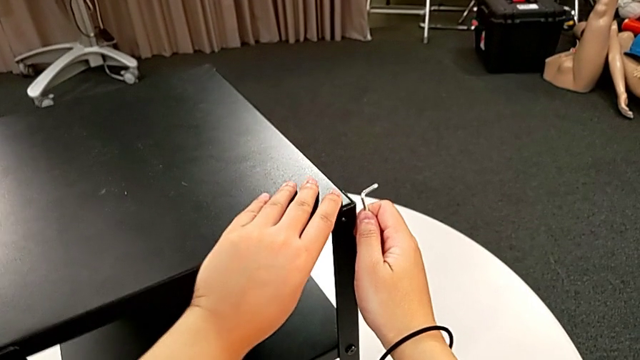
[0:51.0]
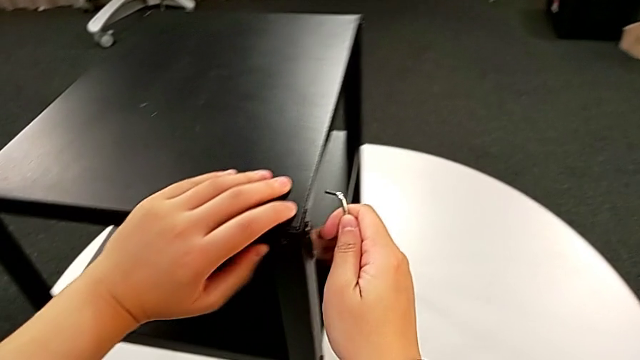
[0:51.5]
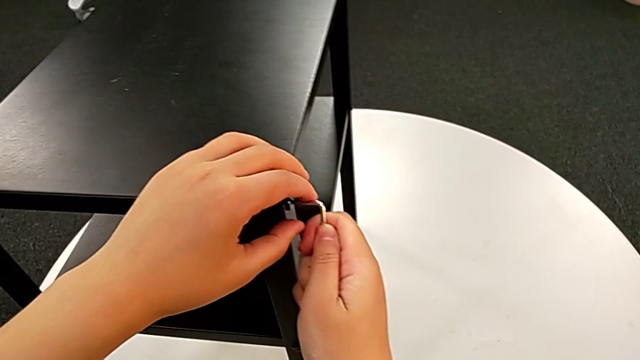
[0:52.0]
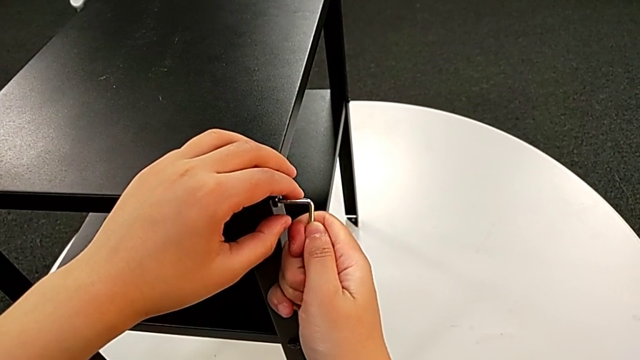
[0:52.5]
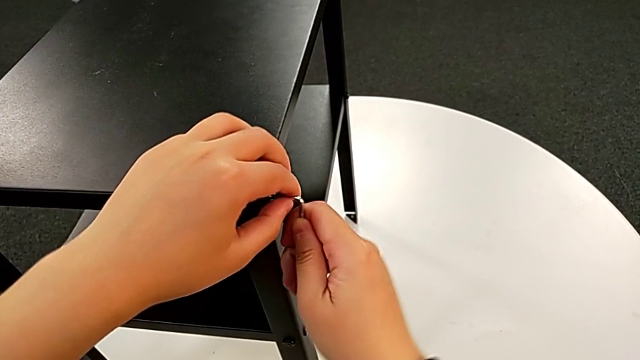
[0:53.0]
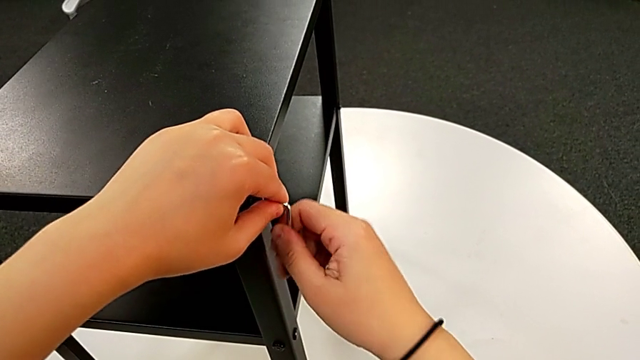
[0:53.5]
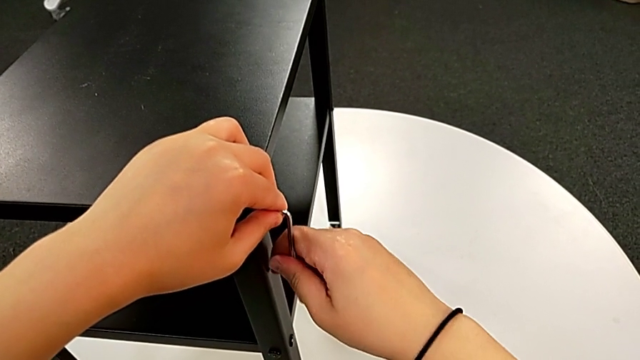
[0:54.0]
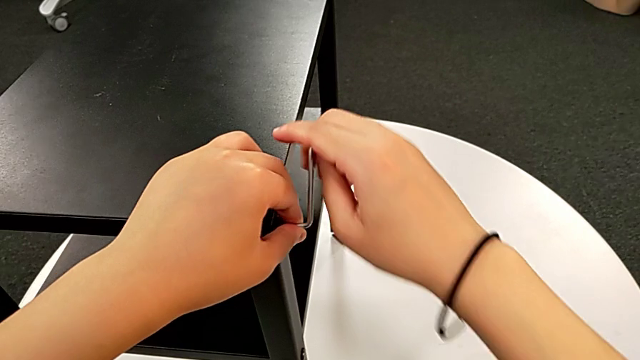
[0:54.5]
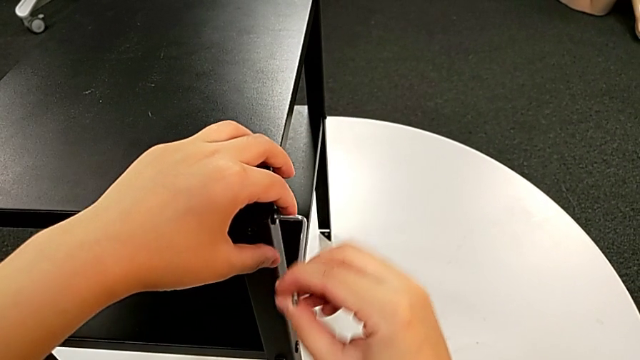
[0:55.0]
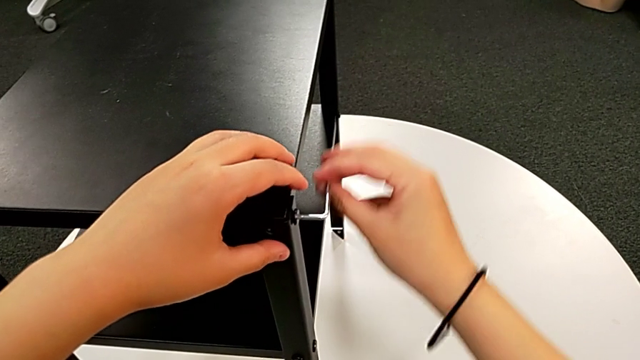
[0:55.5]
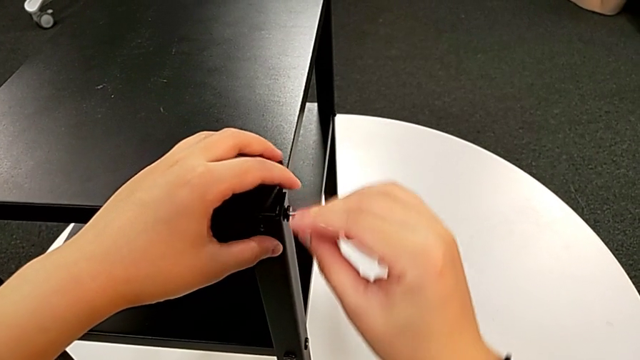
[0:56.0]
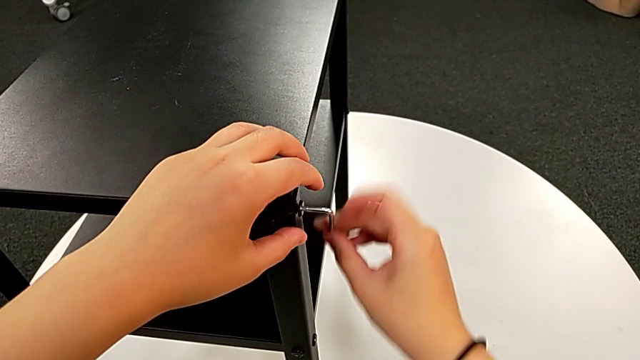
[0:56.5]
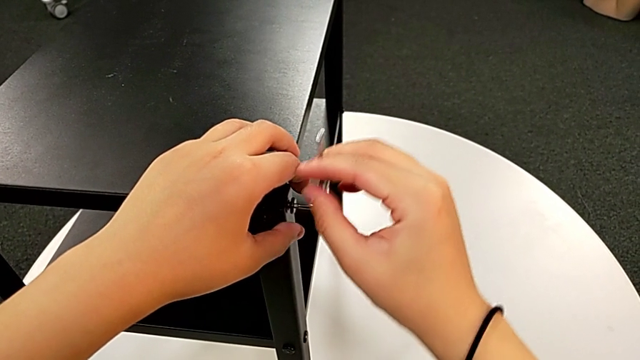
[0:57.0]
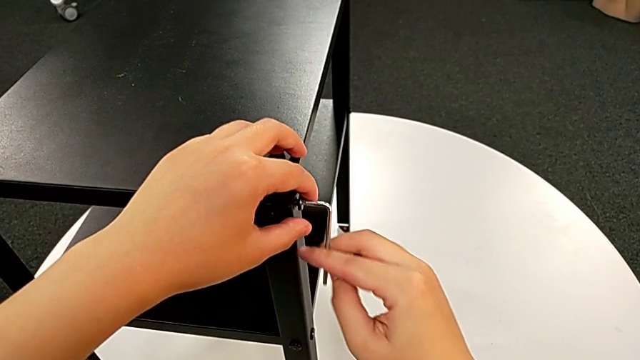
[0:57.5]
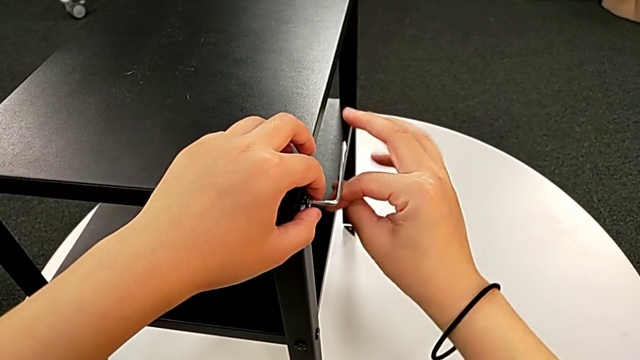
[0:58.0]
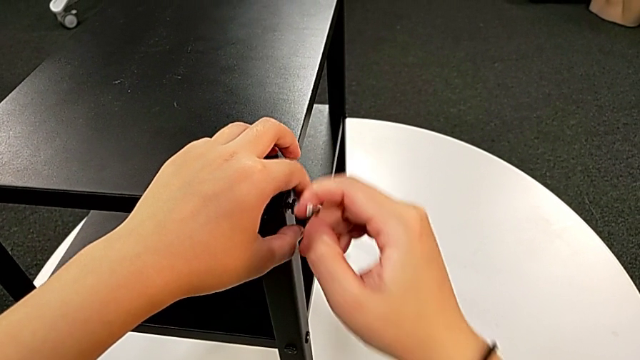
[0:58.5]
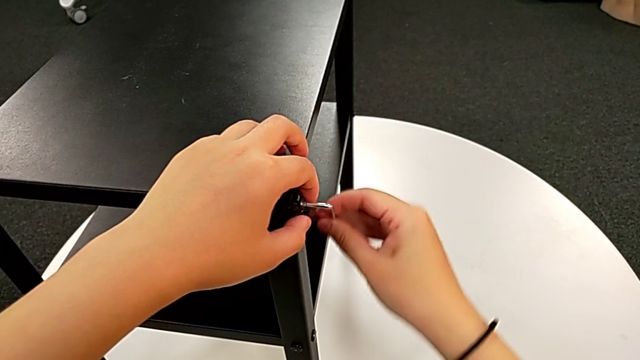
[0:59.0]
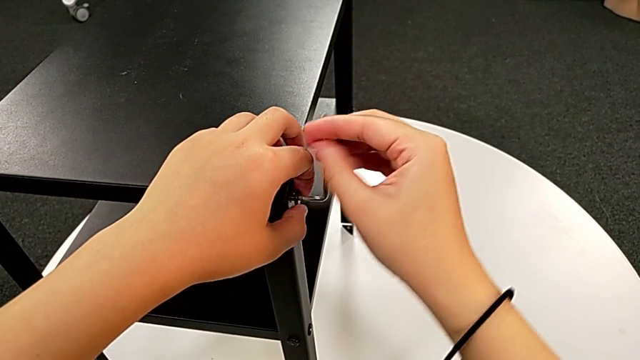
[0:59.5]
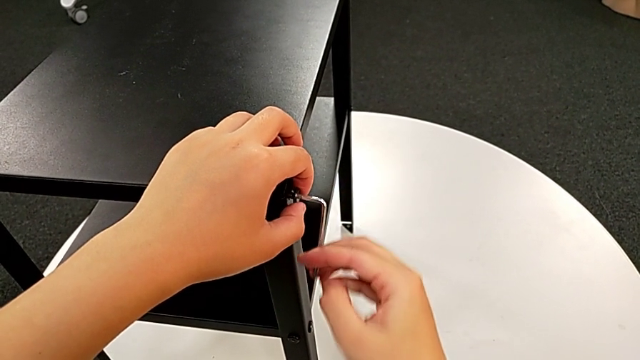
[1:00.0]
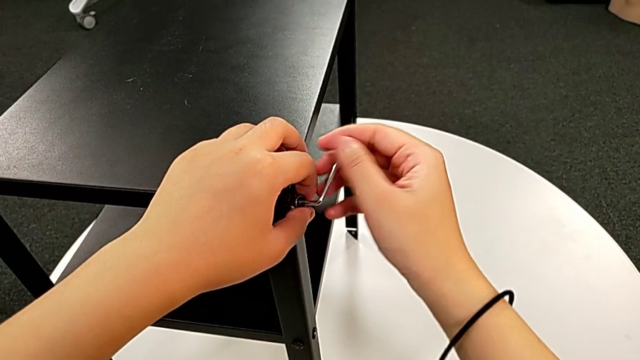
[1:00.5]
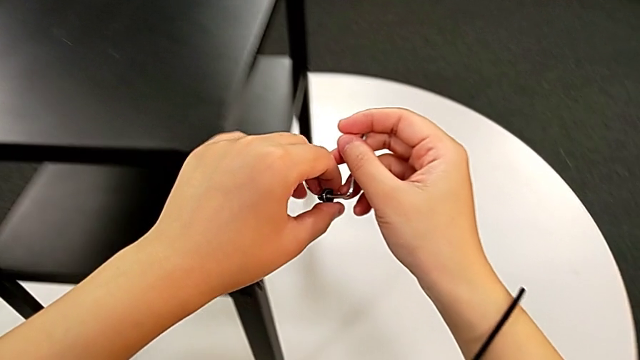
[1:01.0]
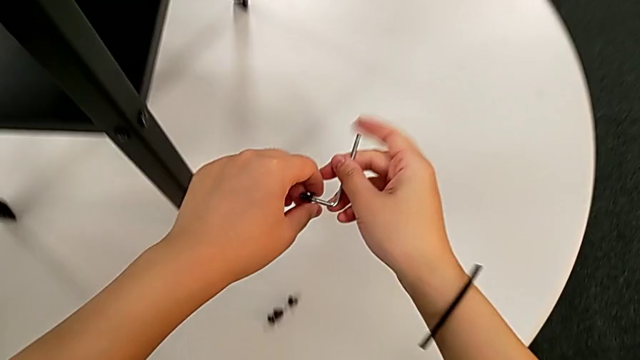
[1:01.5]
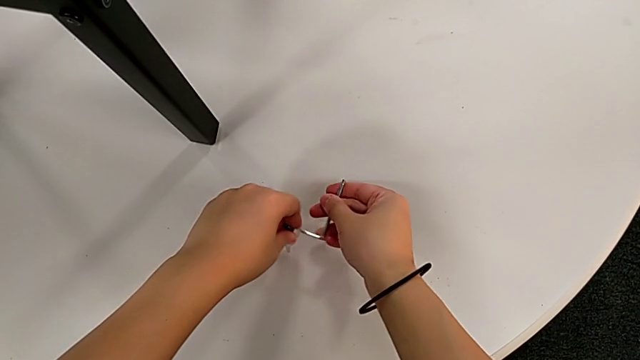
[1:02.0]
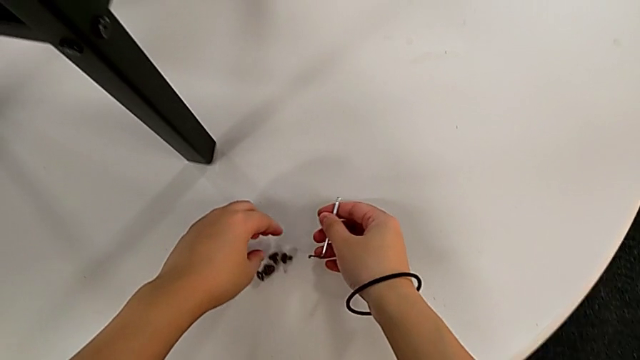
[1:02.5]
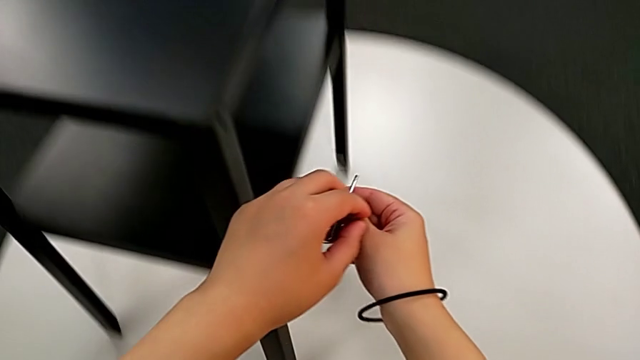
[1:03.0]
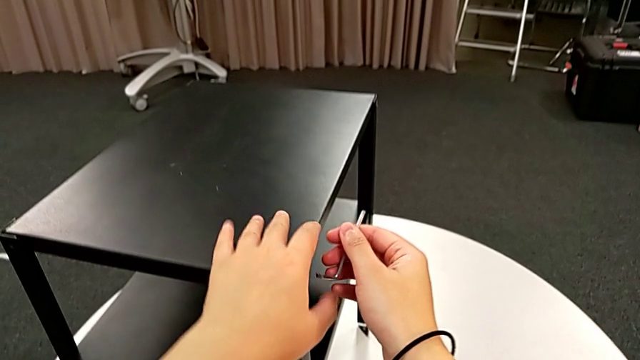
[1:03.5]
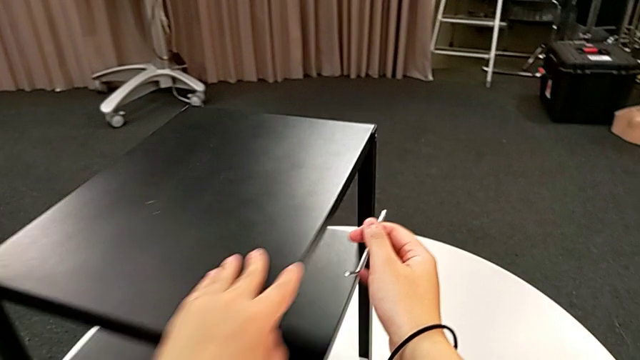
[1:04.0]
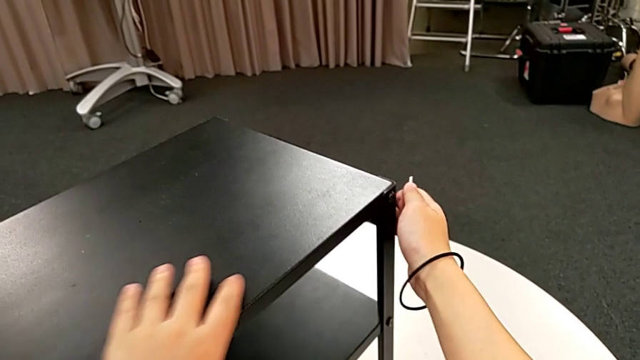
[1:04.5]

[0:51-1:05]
The camera wearer is disassembling the upper tray. They rotate the nightstand, insert the Allen wrench, unscrew the hex socket head, withdraw the Allen wrench, disassemble the hex socket head, place it, approach the nightstand and rotate it.

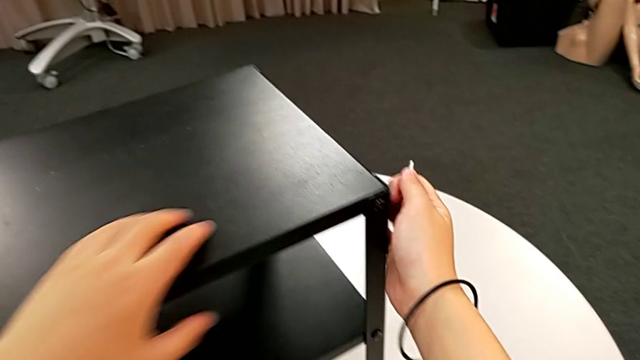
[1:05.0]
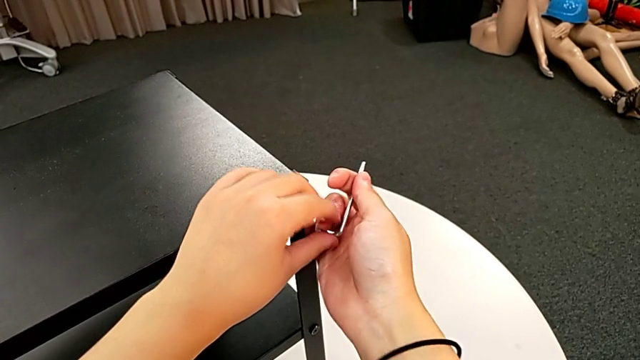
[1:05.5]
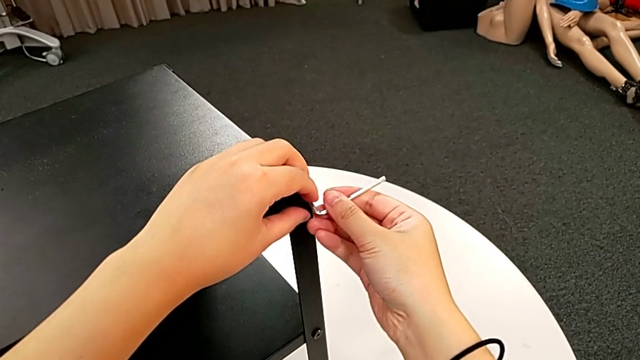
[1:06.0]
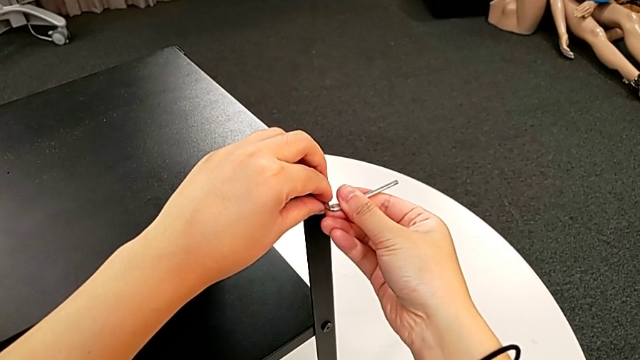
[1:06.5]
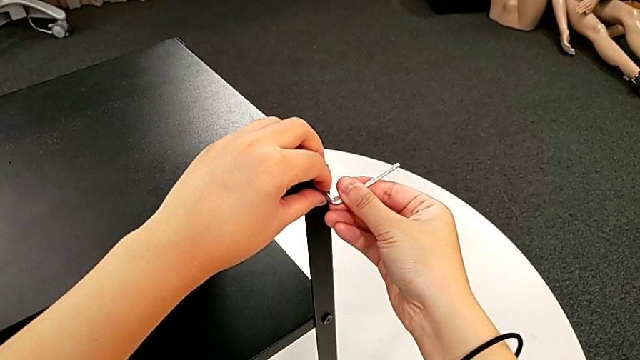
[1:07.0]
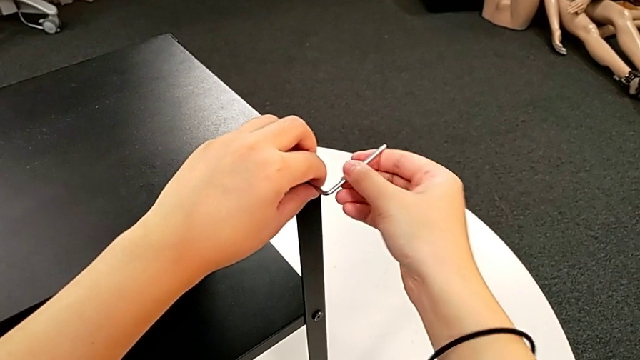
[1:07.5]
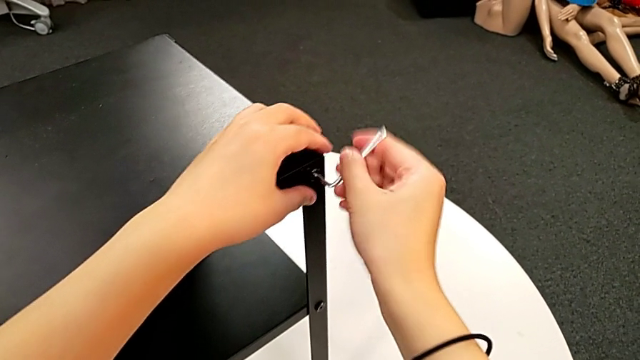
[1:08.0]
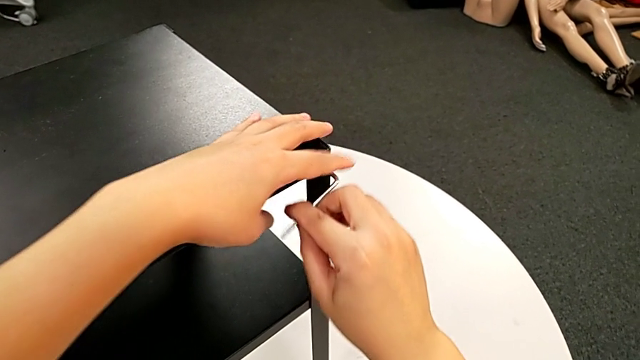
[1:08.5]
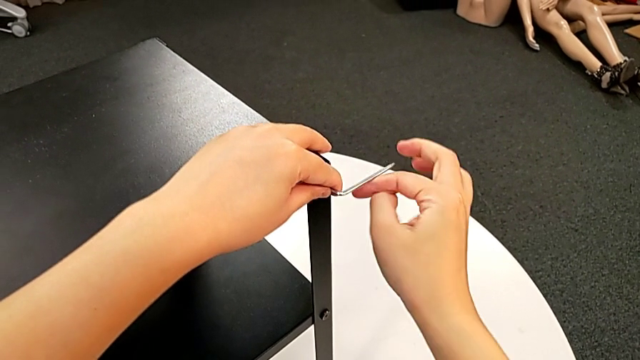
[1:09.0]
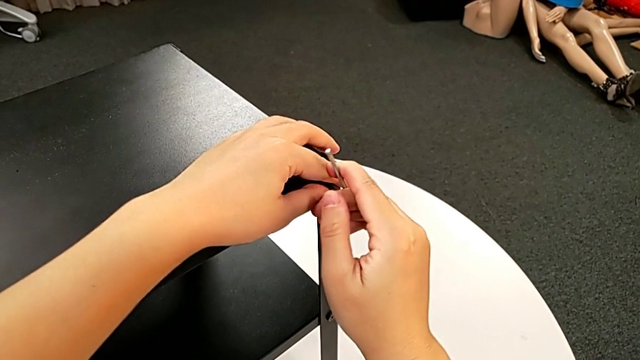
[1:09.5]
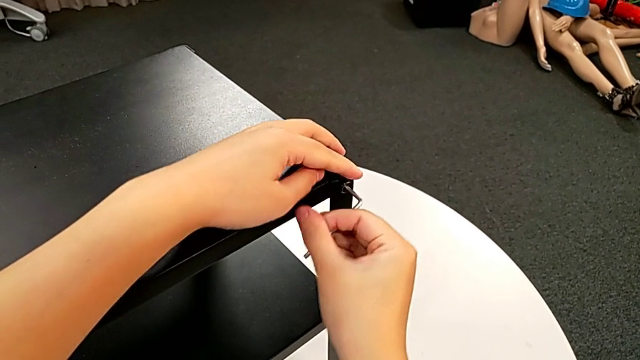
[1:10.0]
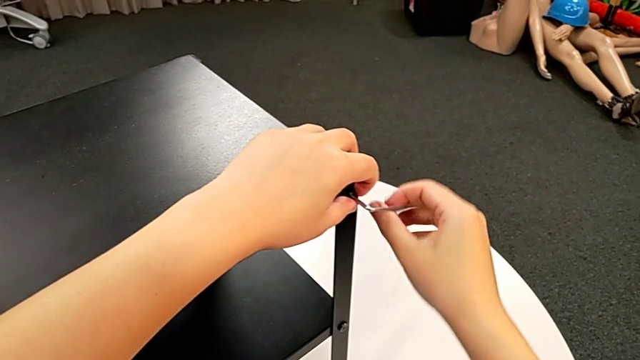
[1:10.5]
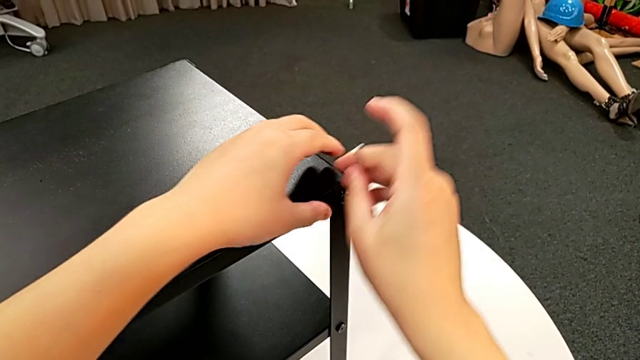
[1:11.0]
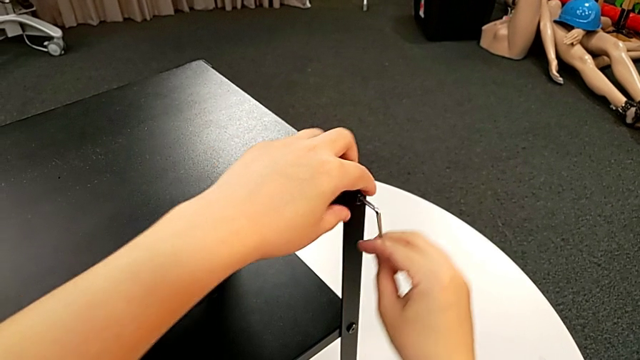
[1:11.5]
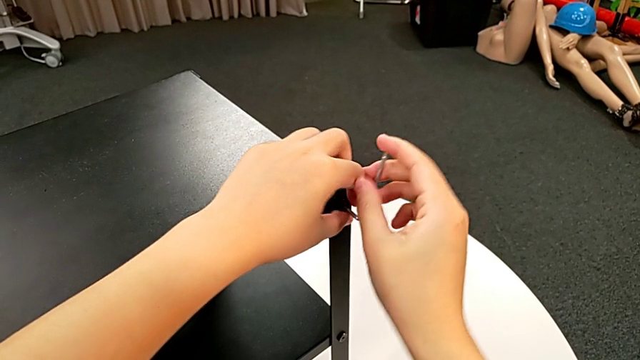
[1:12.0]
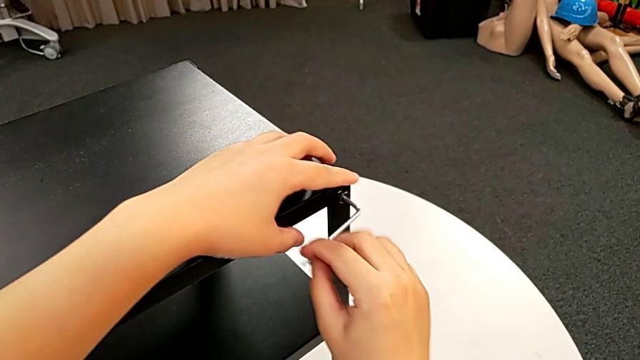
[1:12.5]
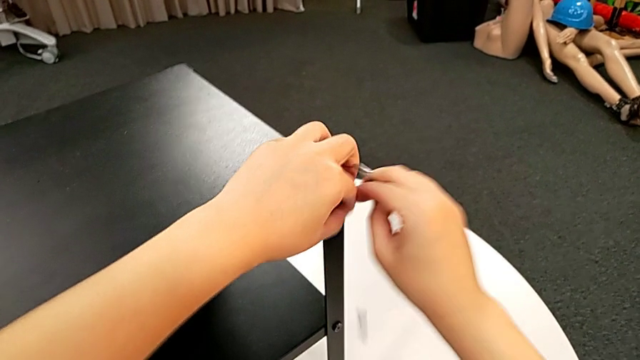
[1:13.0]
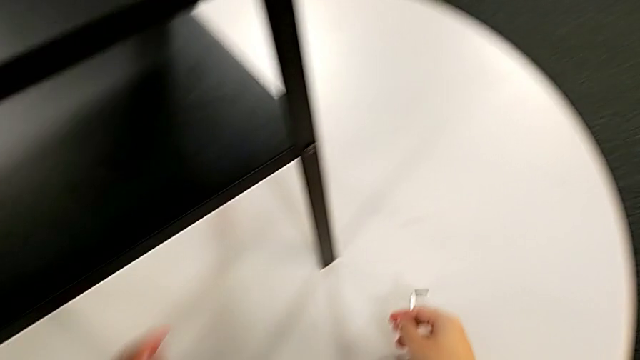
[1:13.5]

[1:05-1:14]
The camera wearer is disassembling the upper tray. They insert the Allen wrench, unscrew the hex socket head and wrongly drop it.
